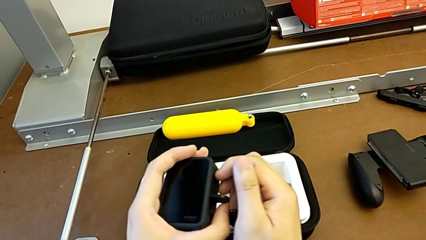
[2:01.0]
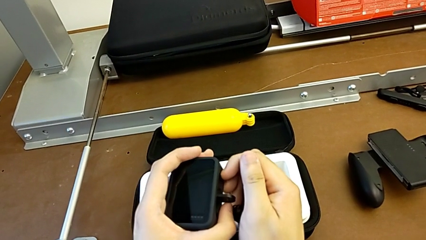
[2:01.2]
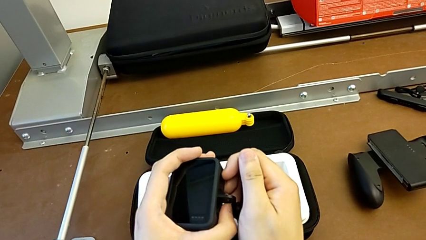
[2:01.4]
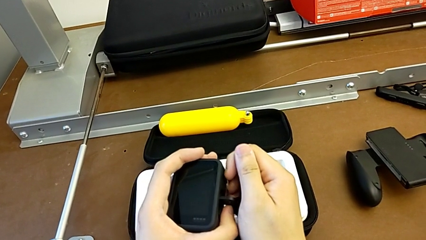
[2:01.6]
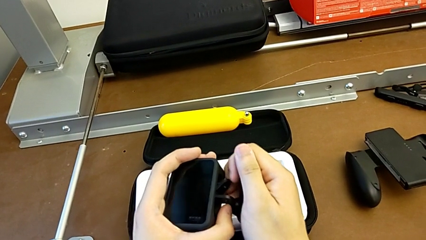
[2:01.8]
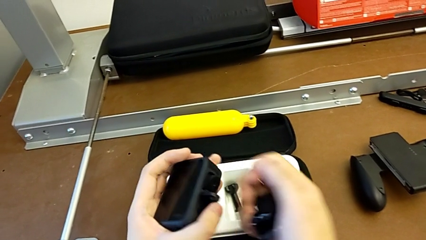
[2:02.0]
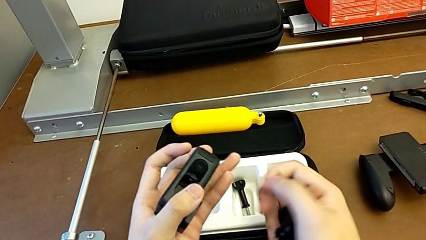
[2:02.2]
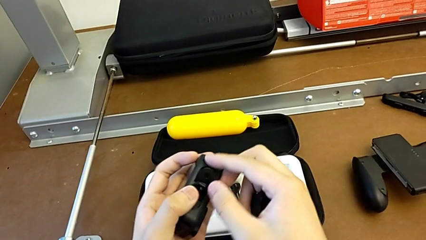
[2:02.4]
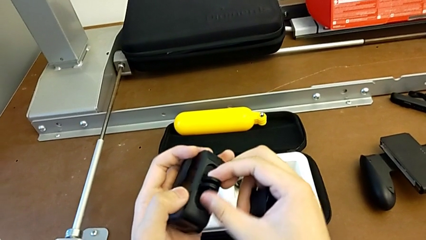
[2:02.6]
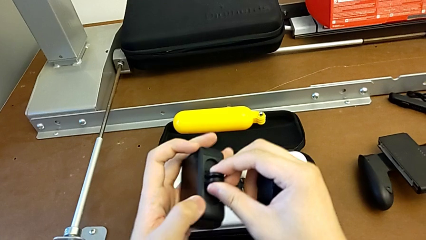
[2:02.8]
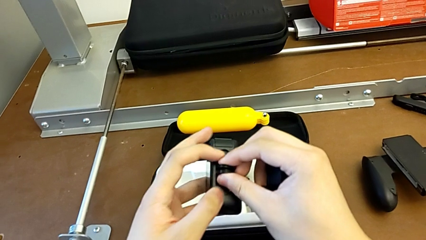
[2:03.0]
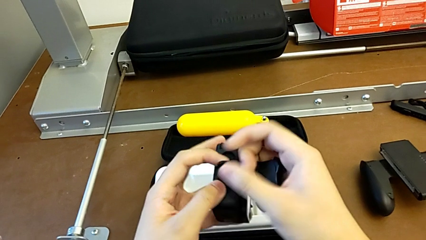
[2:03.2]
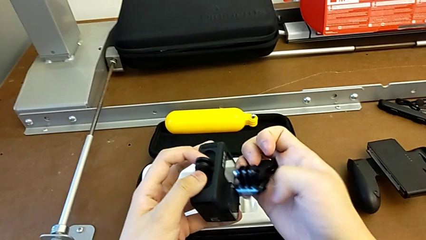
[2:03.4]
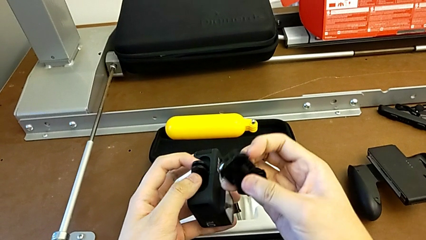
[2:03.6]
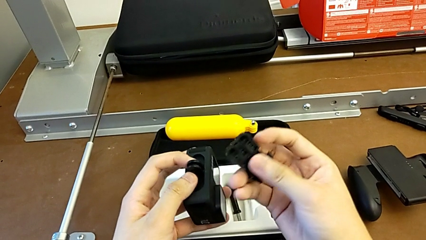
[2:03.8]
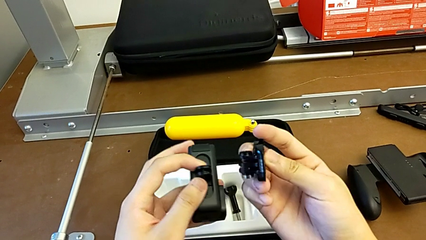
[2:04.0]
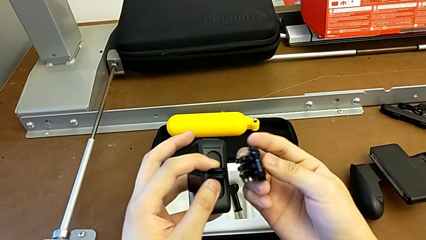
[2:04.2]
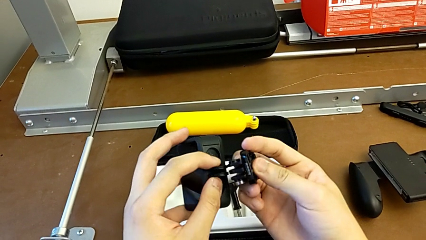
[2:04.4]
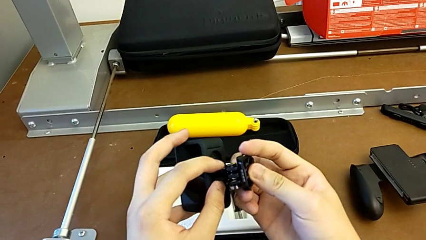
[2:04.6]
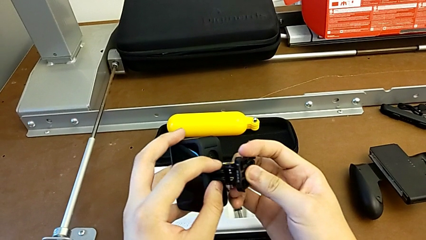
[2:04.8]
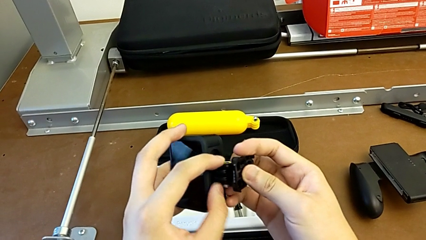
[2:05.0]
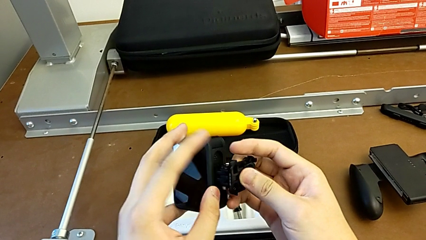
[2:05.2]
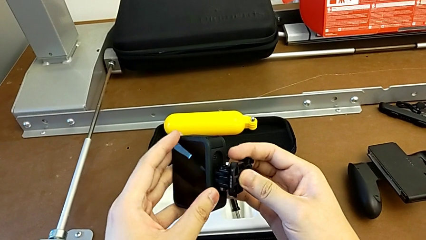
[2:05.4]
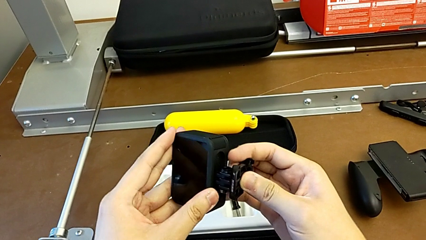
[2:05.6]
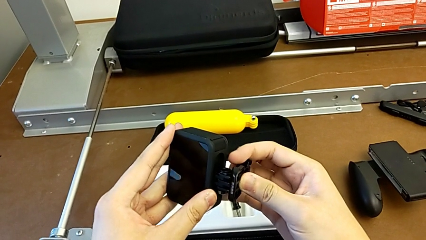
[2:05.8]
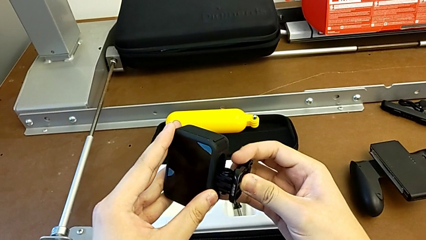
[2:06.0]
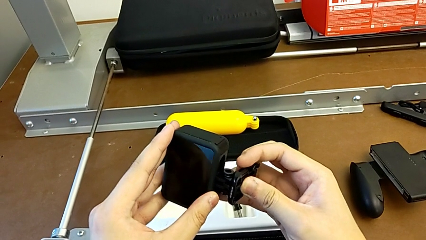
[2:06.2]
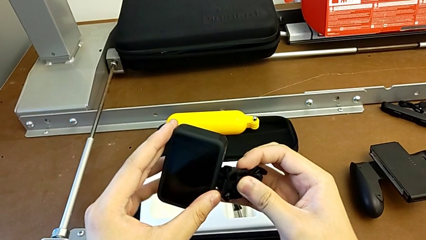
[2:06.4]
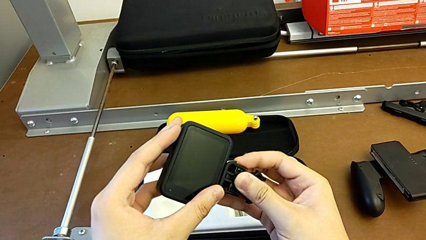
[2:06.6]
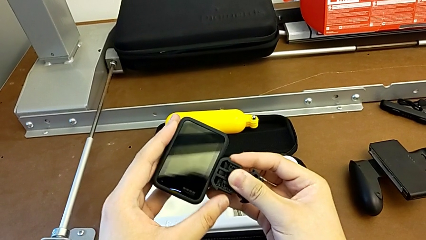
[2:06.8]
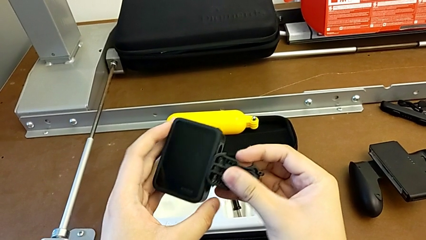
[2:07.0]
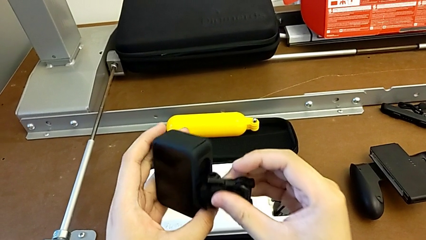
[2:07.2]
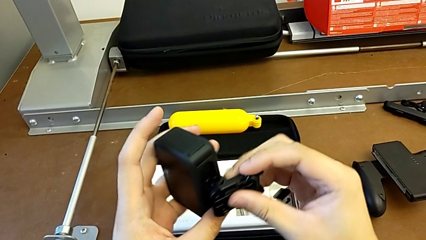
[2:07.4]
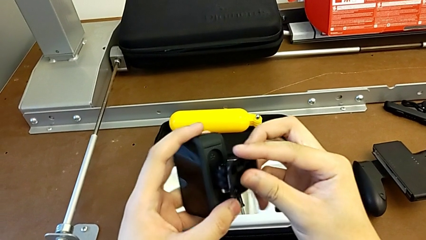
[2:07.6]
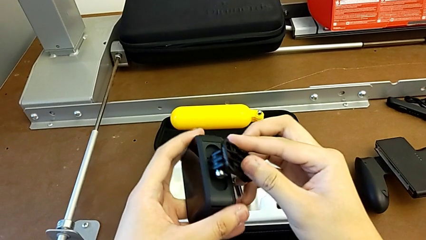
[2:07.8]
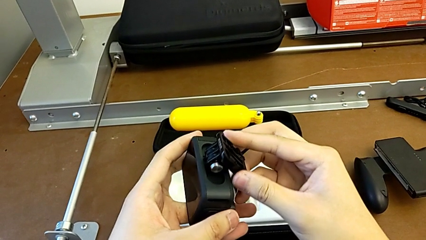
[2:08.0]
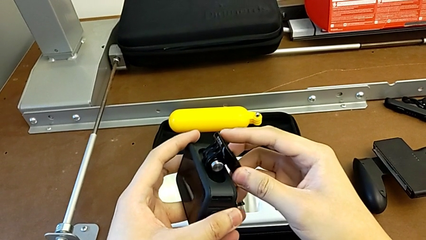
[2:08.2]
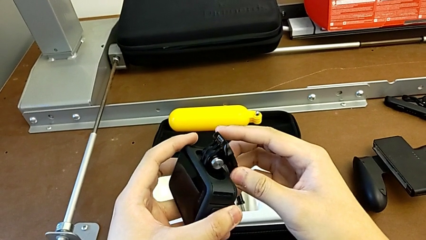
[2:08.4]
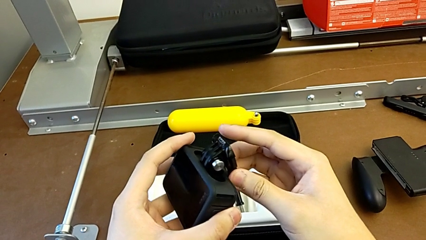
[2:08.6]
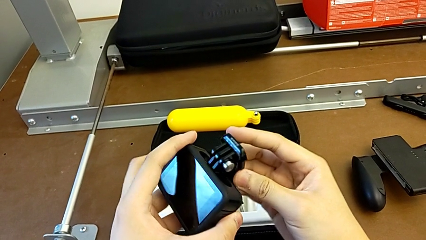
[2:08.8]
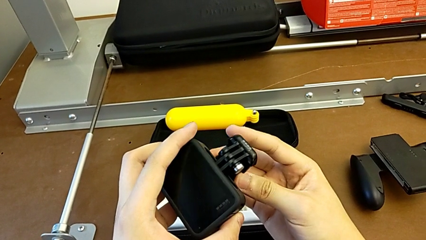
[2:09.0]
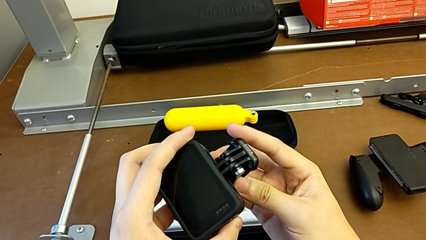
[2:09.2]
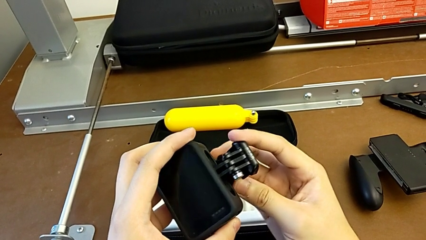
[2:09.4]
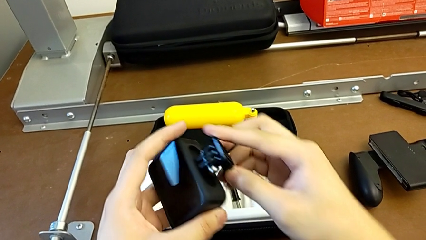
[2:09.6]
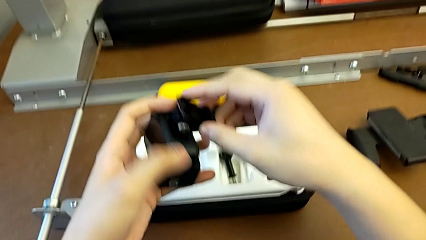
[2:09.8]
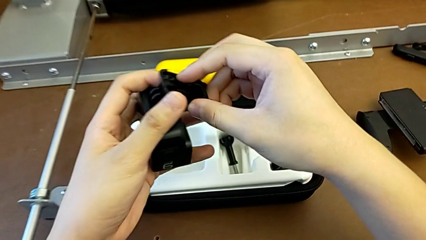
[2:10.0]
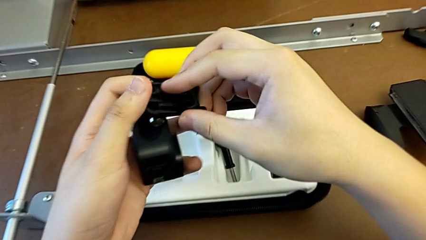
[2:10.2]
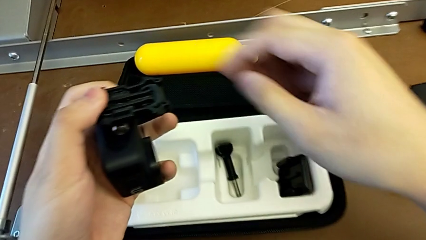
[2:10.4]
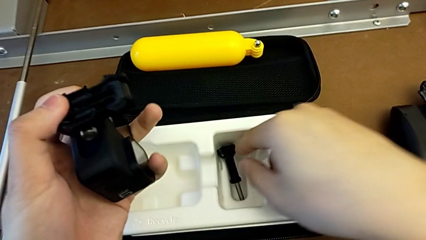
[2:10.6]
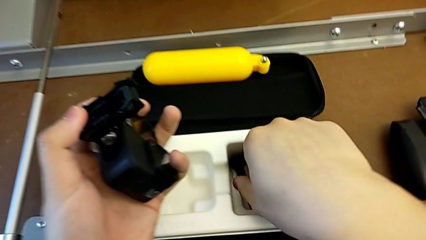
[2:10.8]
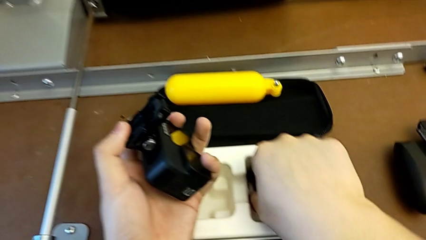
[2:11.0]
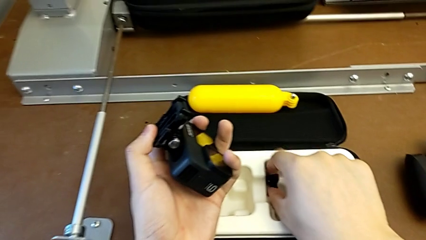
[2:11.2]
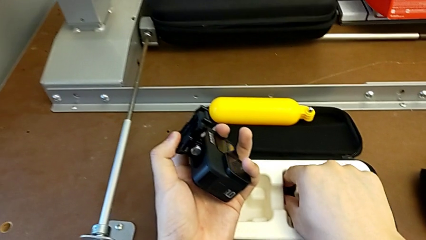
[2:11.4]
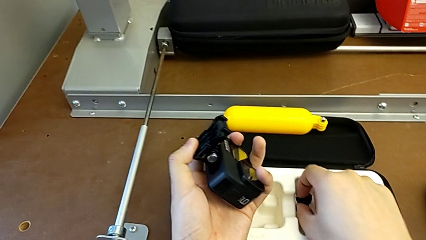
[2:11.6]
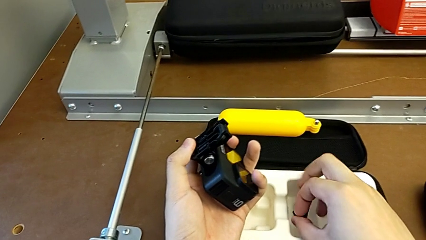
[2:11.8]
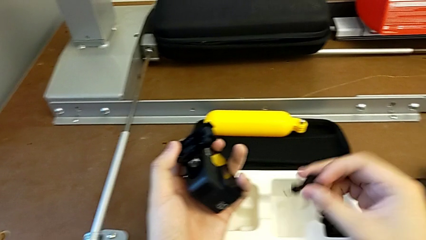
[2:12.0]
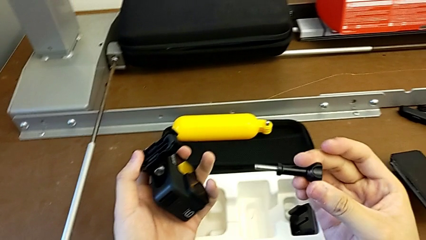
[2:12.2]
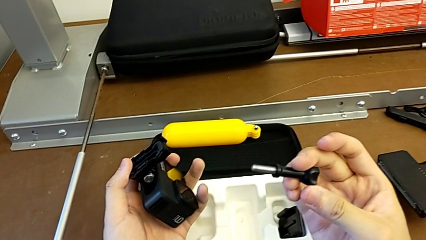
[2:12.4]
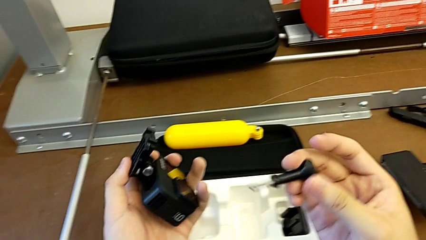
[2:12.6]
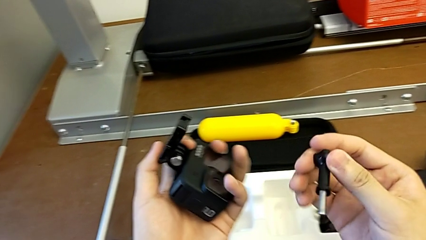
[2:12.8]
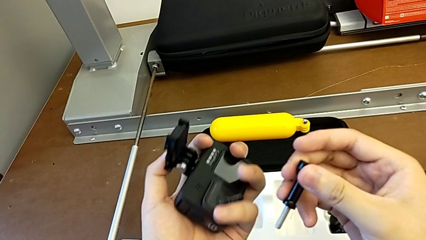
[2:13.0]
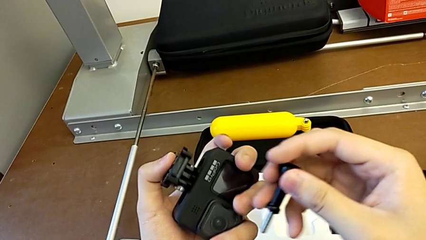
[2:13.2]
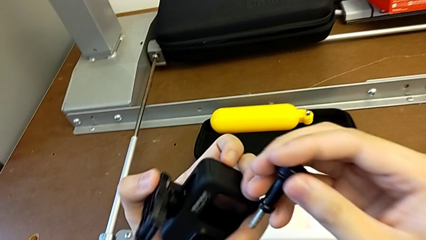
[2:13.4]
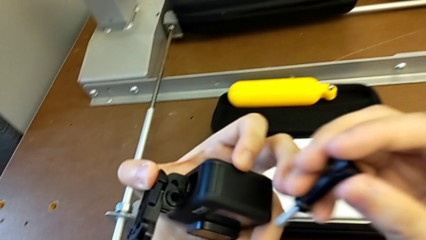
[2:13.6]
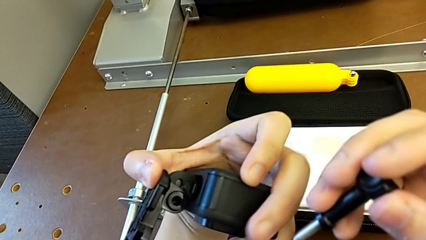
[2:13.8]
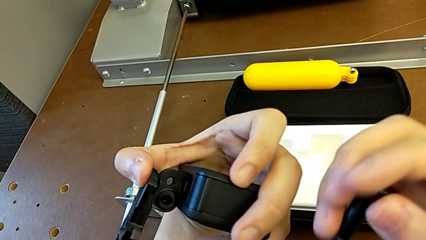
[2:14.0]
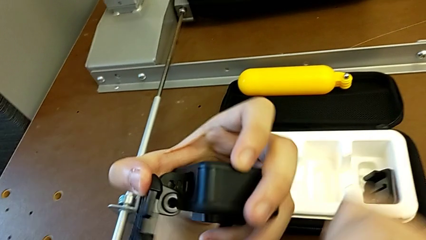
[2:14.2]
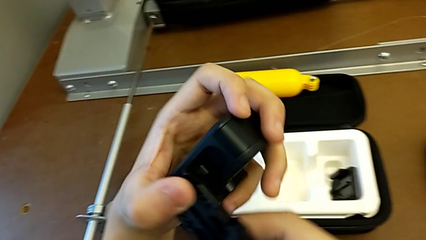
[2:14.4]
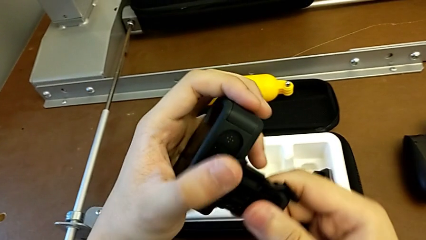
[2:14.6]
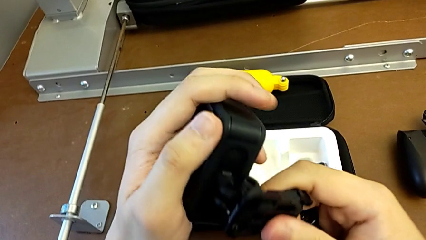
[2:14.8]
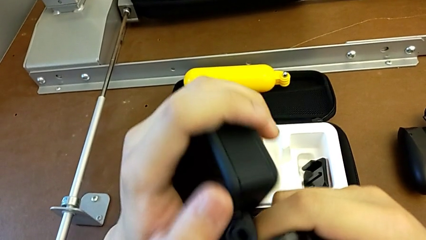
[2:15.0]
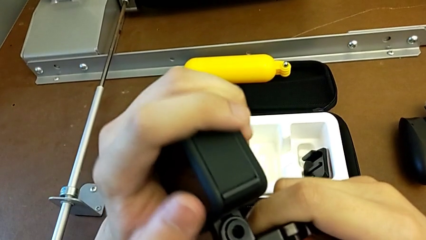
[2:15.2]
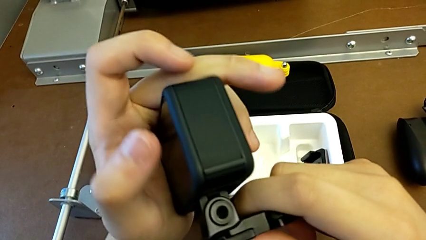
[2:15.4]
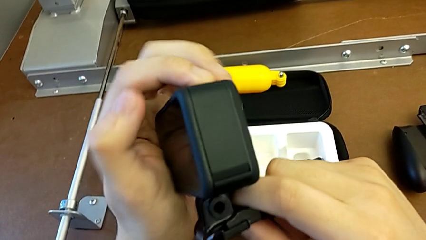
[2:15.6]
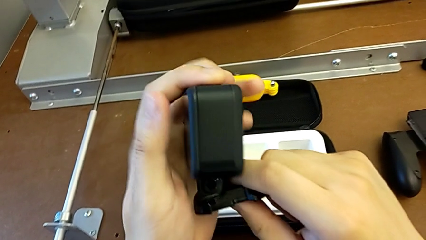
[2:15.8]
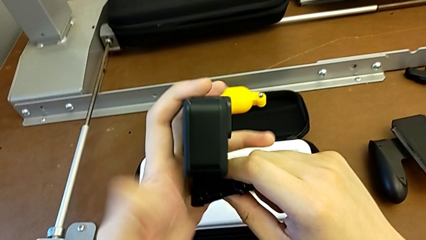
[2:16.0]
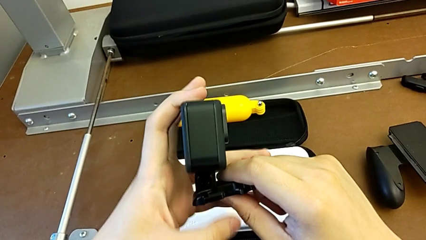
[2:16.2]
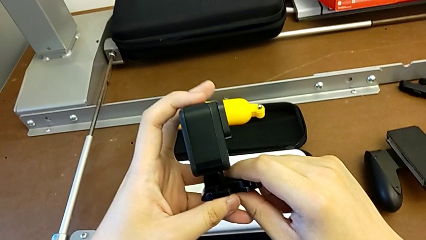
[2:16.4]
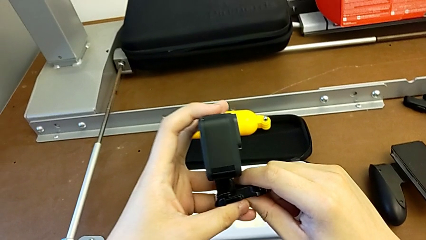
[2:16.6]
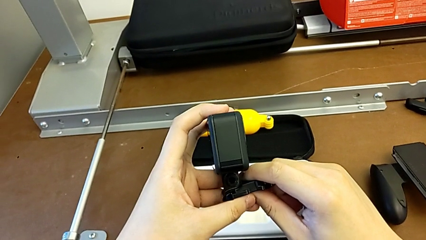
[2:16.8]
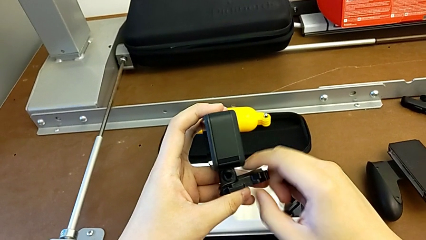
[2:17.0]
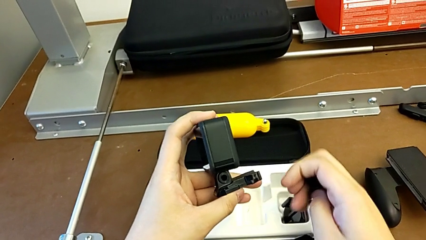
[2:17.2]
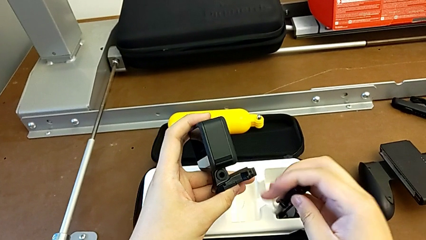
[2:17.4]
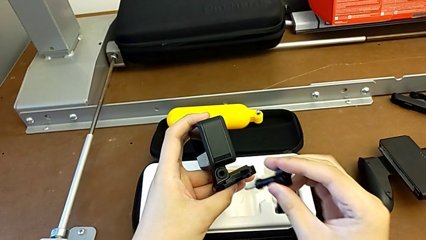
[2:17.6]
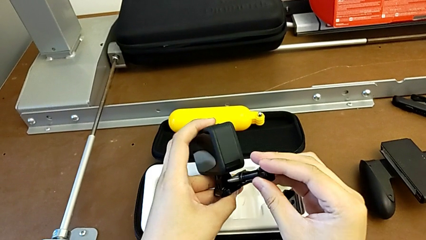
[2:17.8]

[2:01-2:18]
The camera wearer is mounting the strap to the GoPro. They open the mounting peg, insert the GoPro, rotate the strap, grab the screw, lift it, inspect the GoPro and insert the screw.
